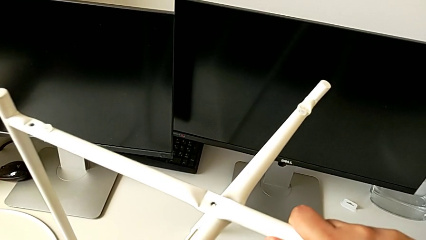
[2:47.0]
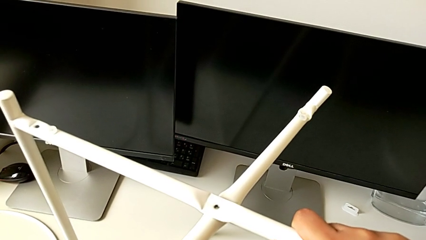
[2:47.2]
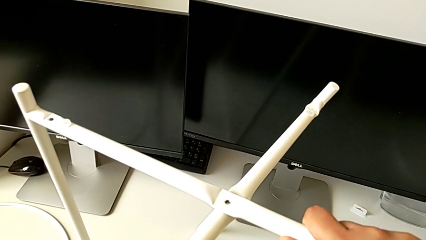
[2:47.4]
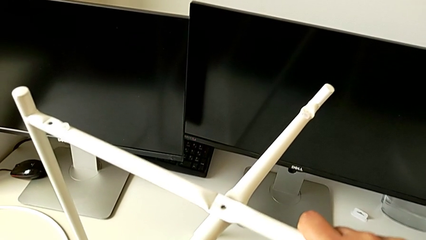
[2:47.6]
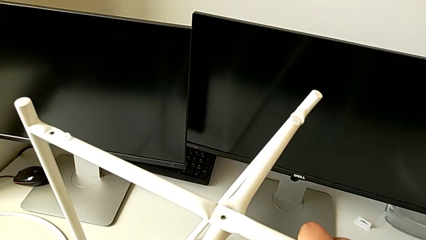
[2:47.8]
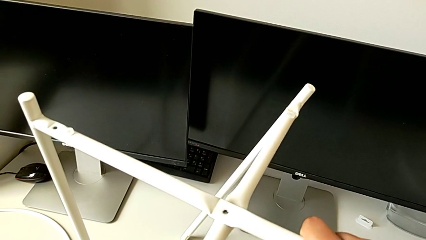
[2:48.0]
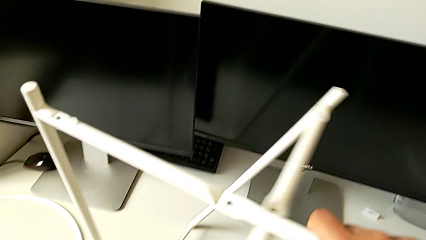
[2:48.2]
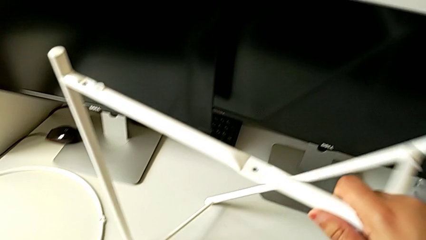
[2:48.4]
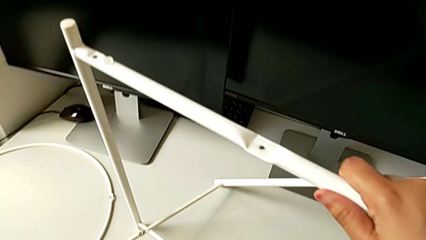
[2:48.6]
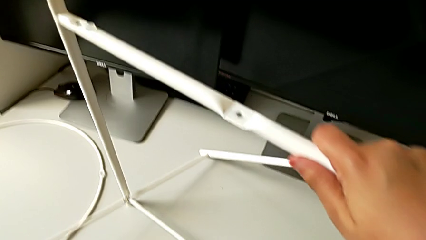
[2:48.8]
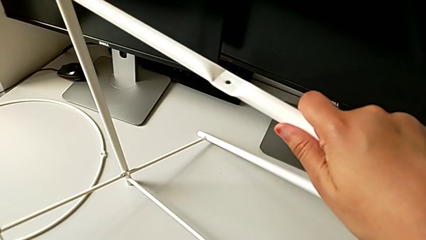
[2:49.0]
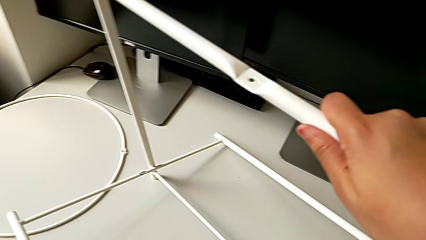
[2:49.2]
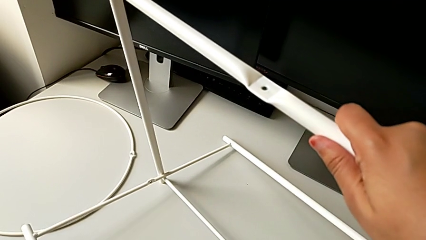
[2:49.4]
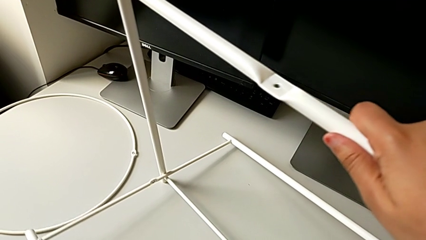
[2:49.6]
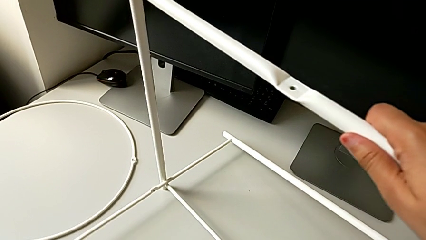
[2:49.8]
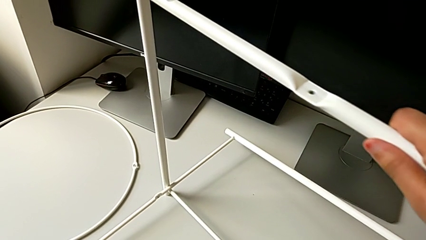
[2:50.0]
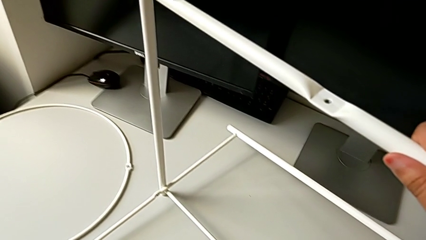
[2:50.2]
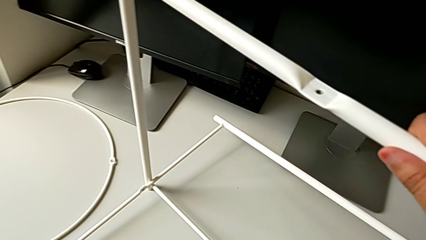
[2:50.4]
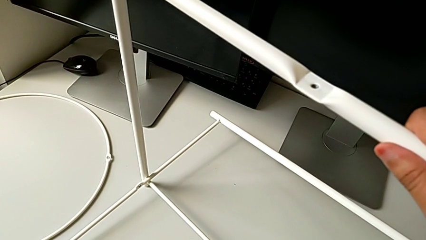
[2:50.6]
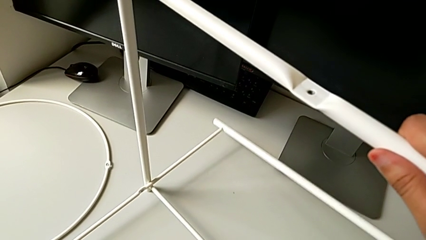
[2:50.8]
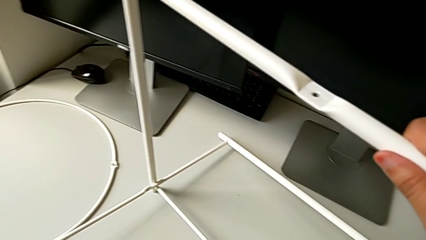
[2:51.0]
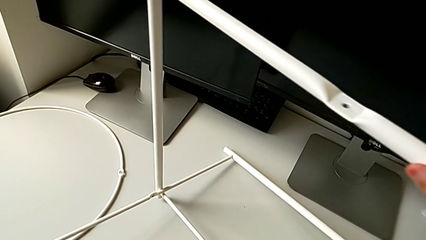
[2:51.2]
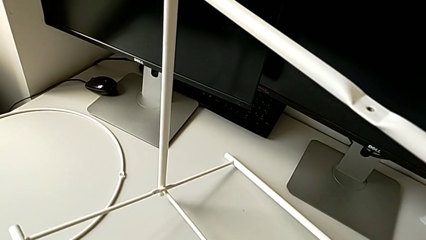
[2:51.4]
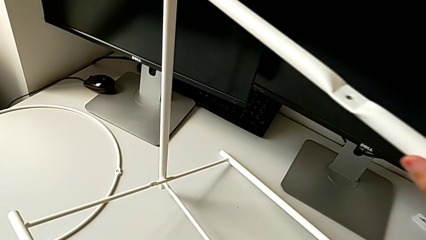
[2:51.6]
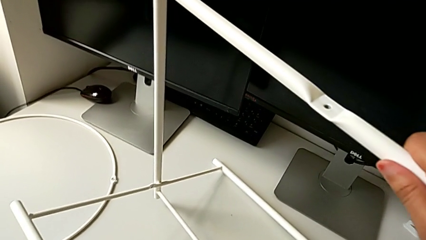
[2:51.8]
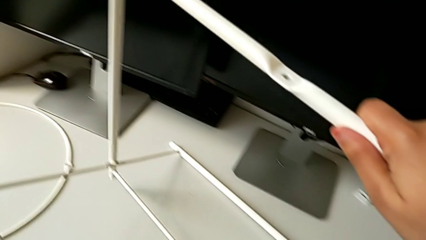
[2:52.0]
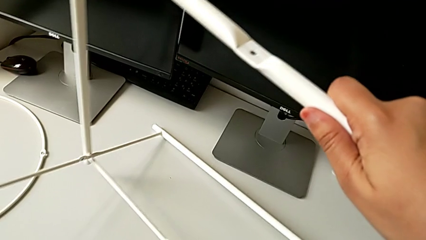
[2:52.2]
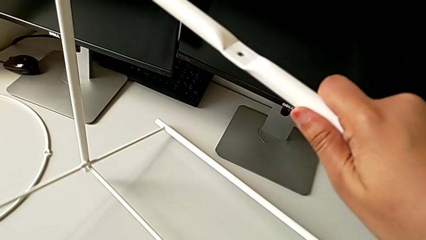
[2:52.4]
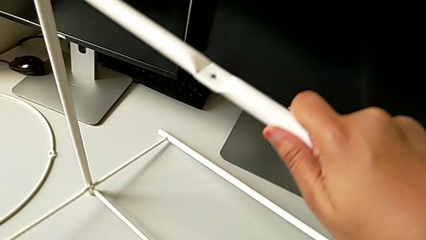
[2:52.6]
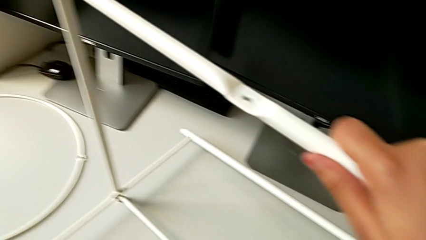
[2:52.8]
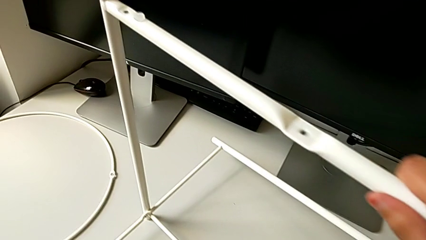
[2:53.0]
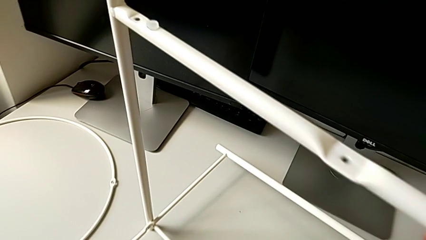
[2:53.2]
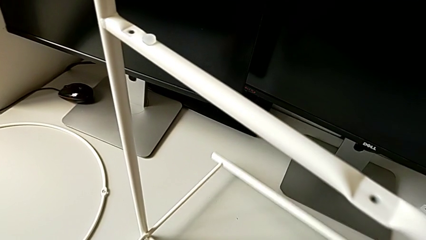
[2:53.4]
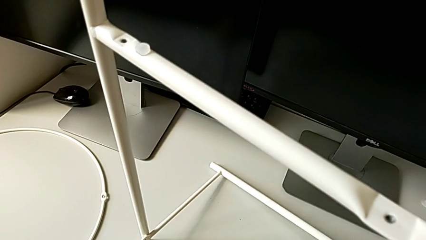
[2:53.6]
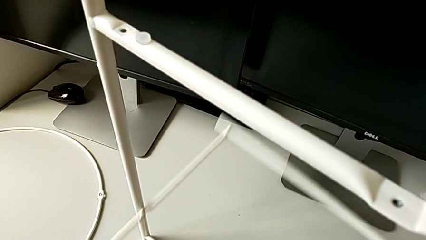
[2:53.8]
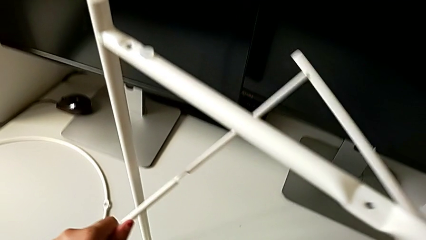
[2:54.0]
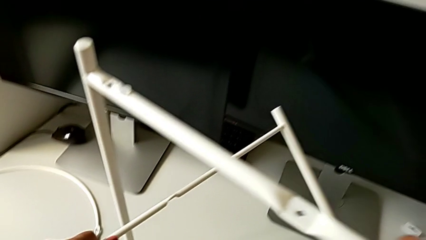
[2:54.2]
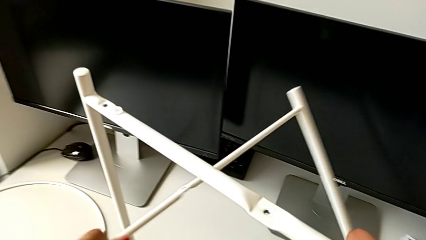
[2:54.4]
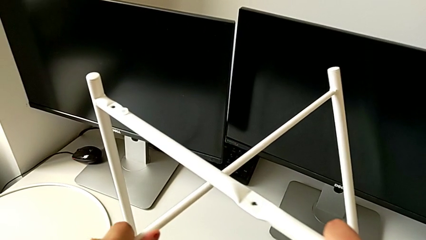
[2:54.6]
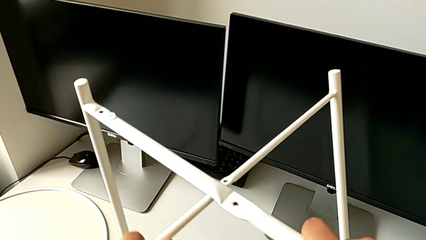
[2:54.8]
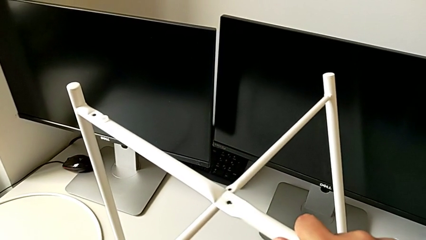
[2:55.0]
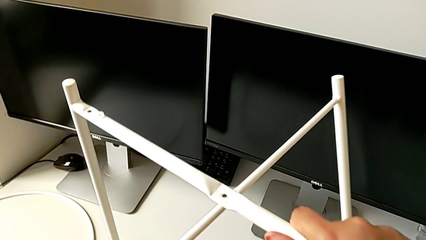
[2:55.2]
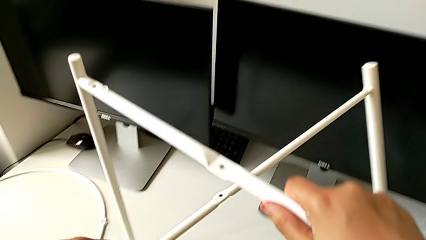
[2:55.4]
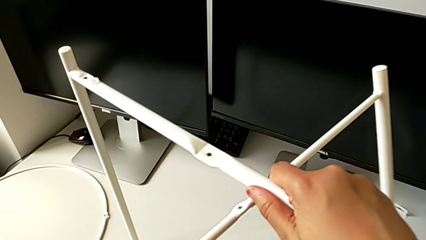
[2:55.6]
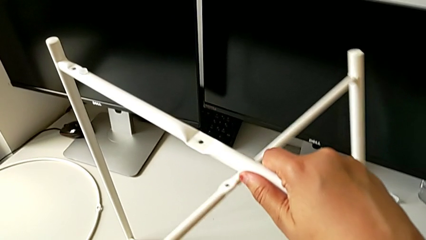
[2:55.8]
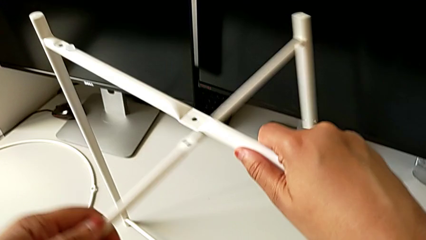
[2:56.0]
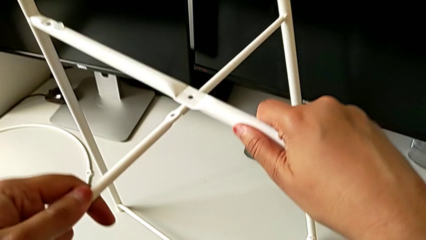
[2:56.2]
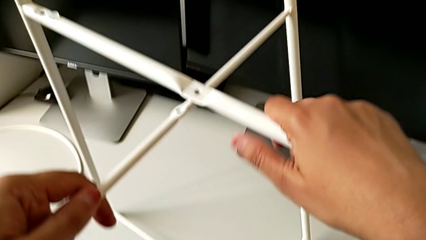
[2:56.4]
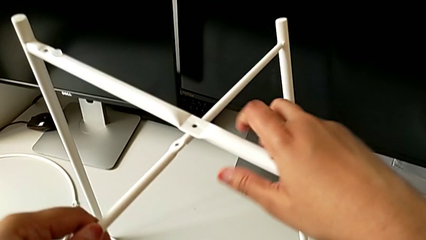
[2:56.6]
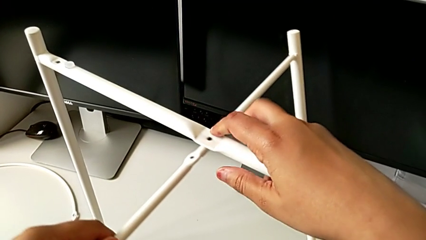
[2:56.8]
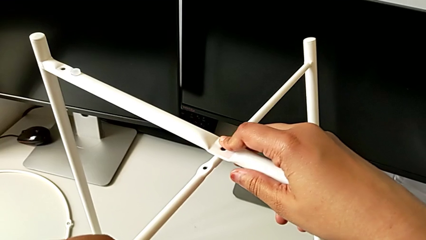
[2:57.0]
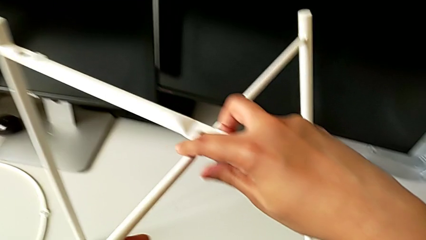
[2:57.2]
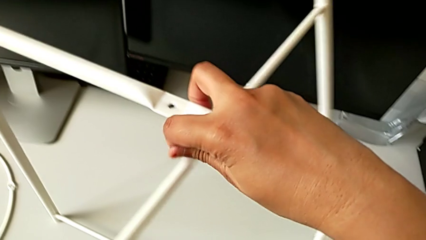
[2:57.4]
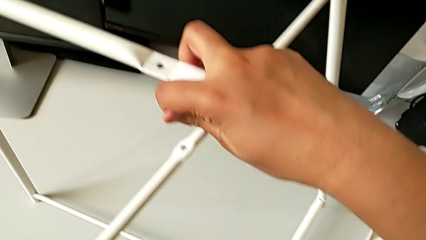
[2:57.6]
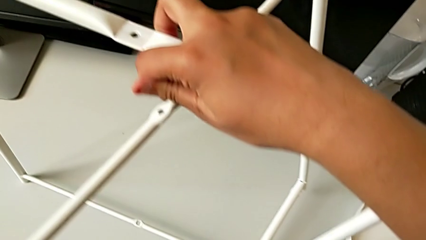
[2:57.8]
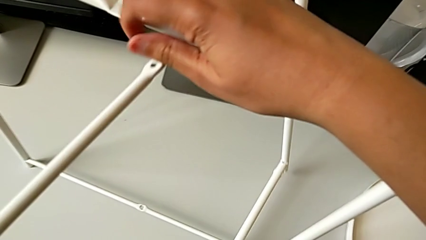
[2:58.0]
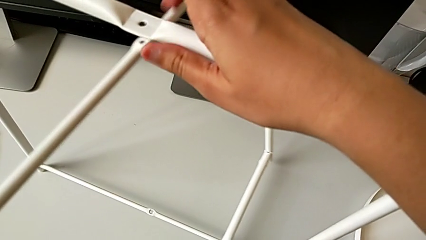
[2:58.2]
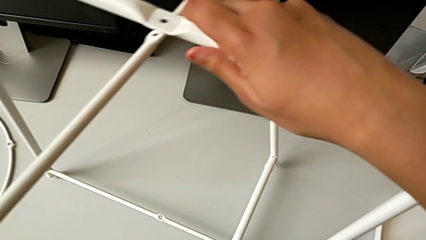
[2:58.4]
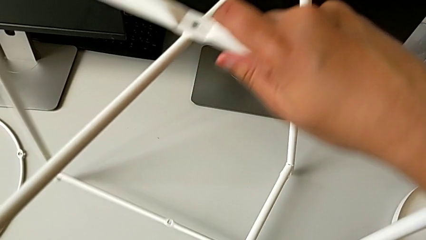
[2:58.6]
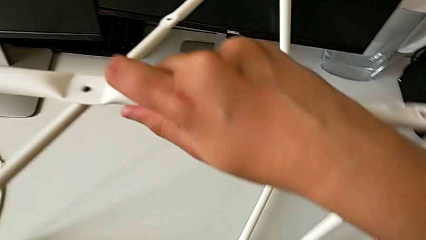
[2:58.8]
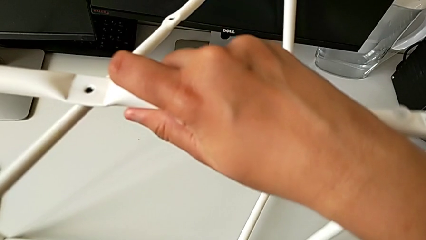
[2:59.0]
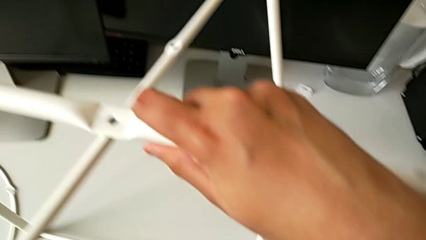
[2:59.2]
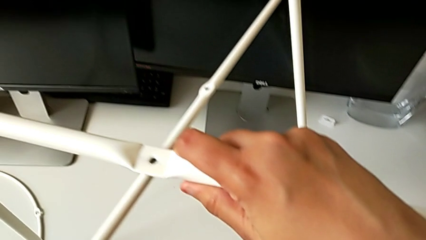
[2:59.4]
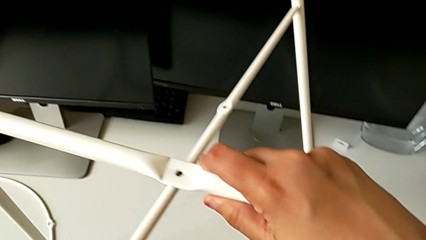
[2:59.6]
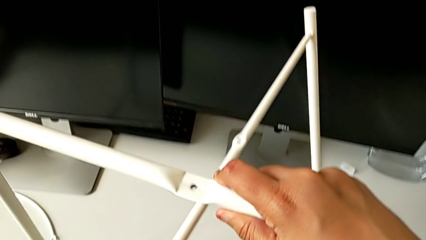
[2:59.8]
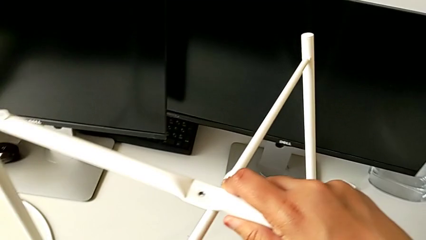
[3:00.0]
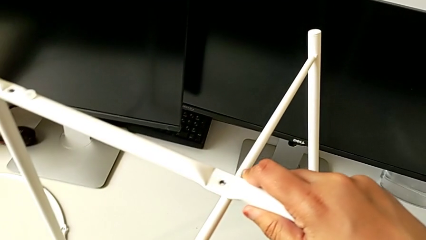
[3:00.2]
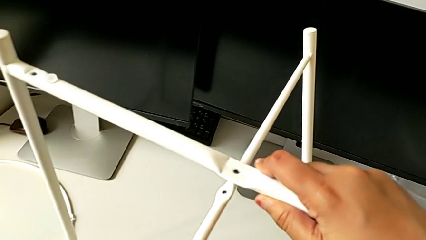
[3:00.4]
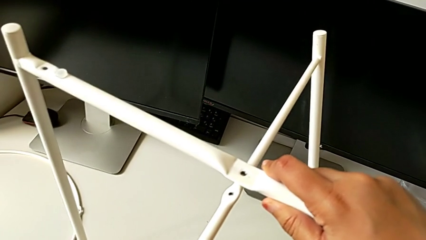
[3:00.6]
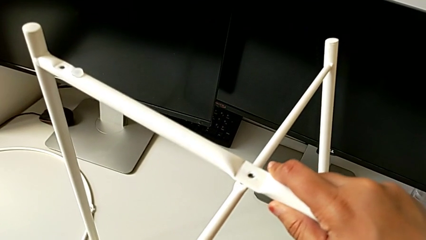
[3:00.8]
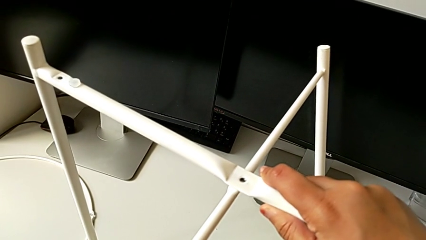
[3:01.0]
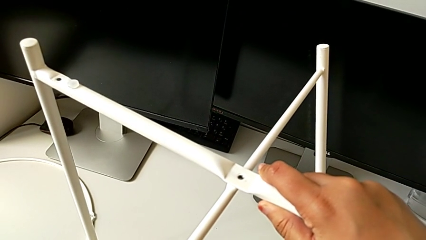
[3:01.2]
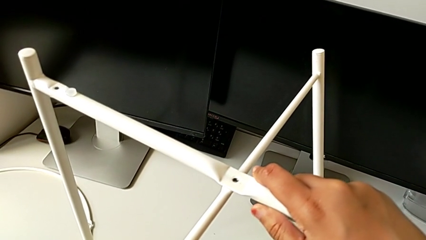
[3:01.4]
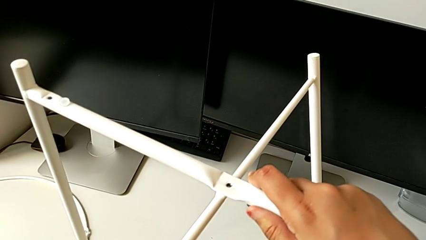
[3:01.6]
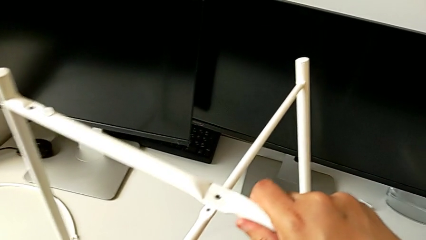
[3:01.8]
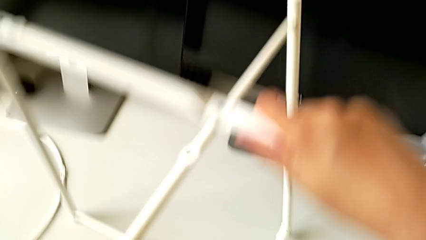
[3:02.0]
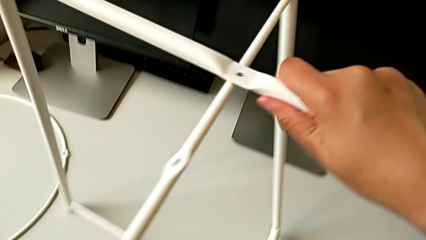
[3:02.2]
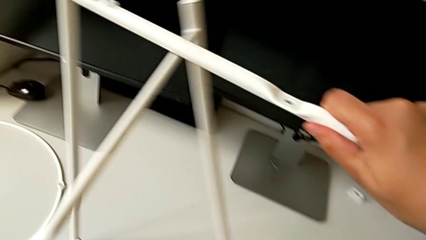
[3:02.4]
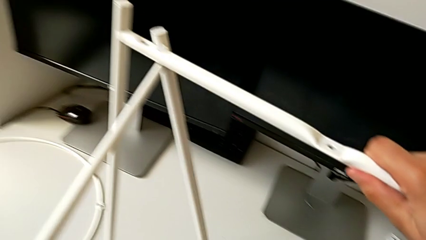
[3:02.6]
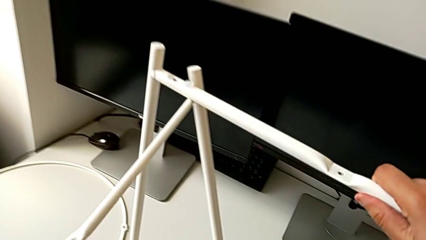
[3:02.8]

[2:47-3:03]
The camera wearer is trying to assemble the legs. They rotate the leg, place it, rotate it, lift it, wrongly align it twice and slide it.
